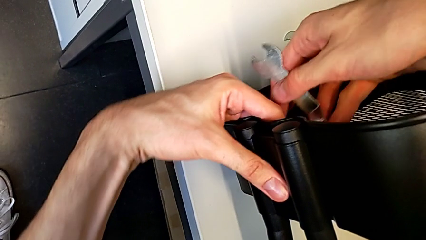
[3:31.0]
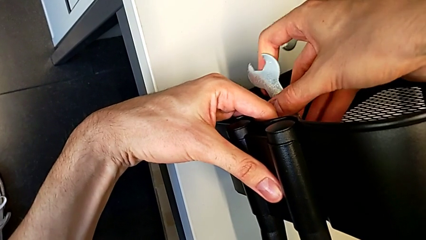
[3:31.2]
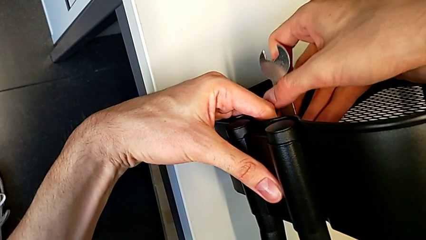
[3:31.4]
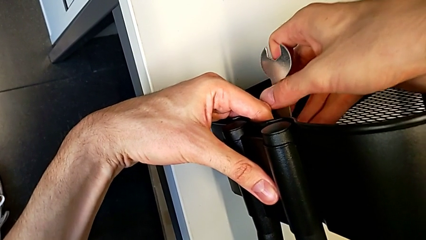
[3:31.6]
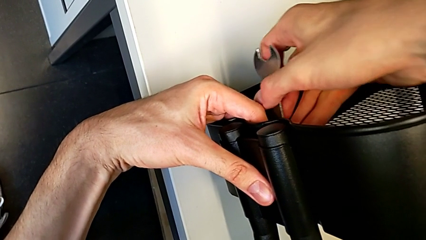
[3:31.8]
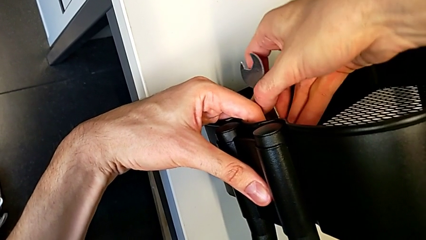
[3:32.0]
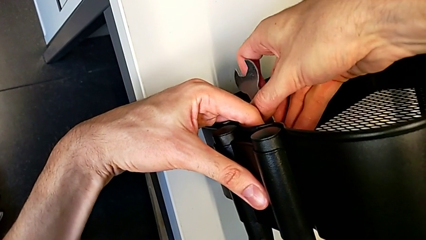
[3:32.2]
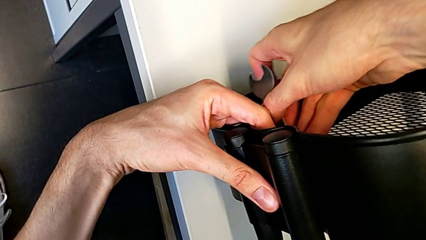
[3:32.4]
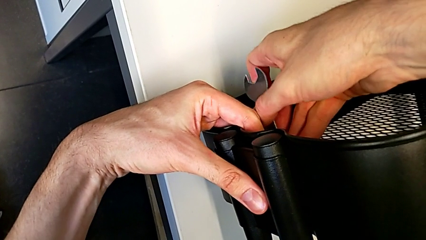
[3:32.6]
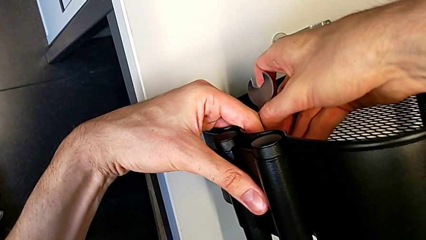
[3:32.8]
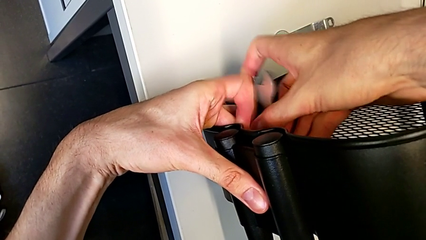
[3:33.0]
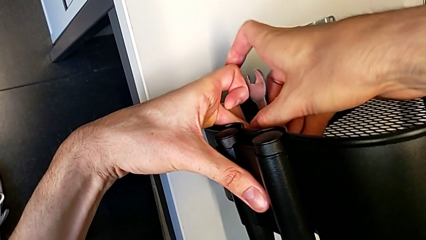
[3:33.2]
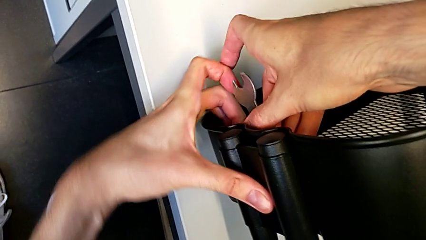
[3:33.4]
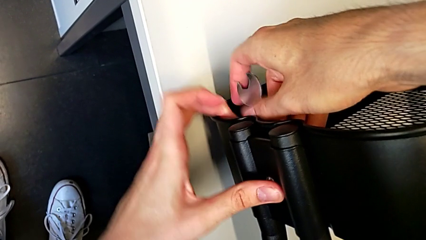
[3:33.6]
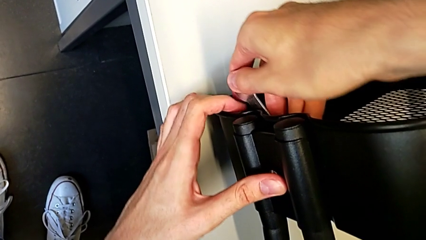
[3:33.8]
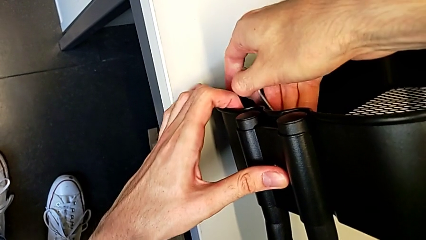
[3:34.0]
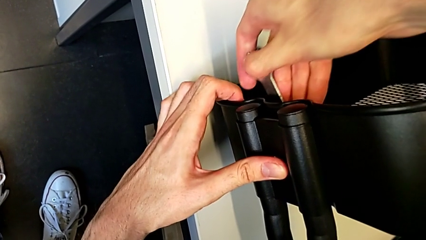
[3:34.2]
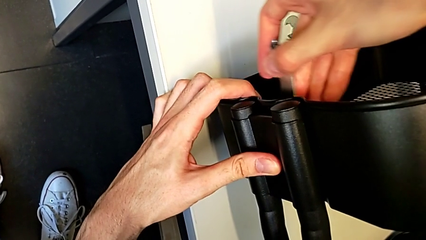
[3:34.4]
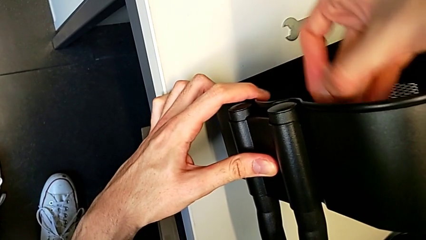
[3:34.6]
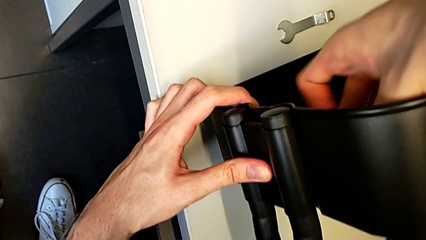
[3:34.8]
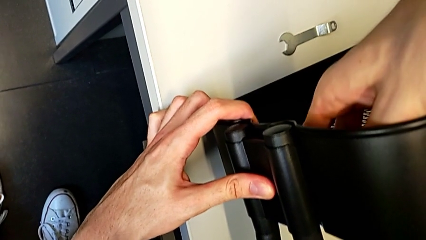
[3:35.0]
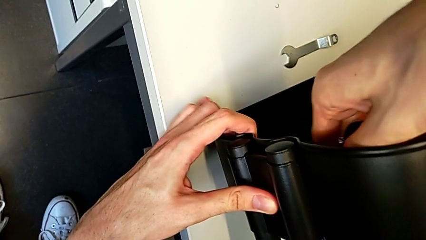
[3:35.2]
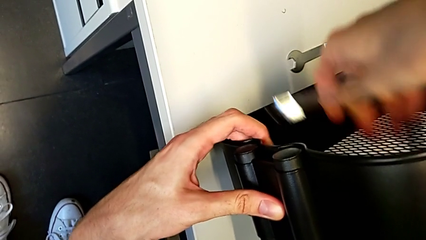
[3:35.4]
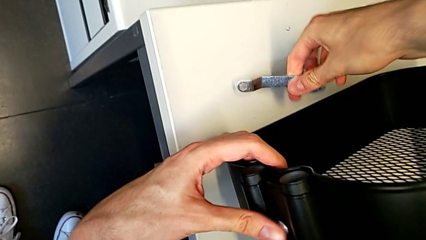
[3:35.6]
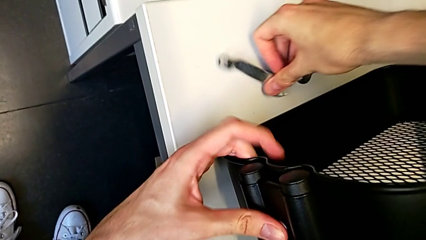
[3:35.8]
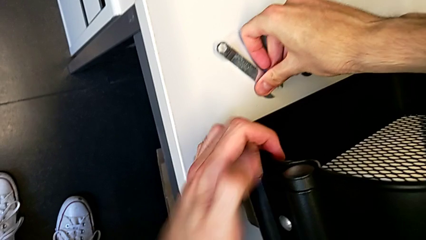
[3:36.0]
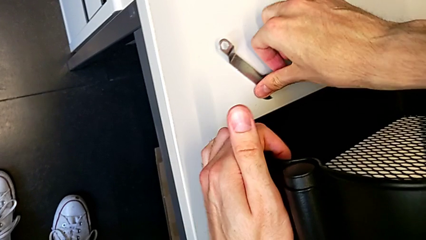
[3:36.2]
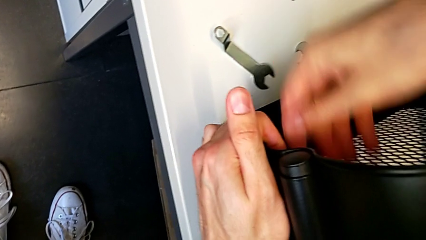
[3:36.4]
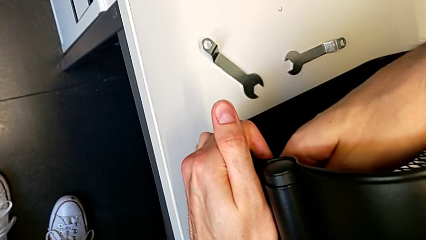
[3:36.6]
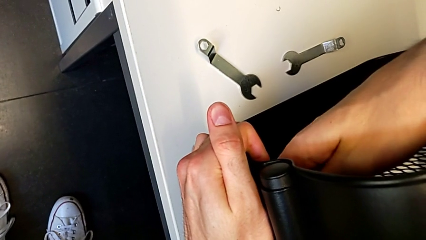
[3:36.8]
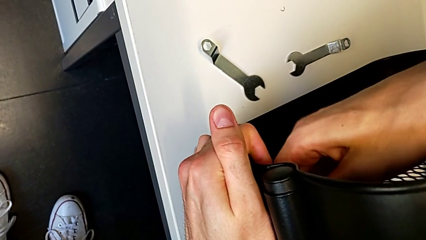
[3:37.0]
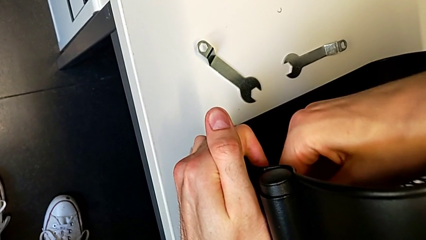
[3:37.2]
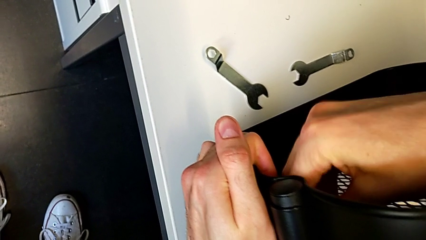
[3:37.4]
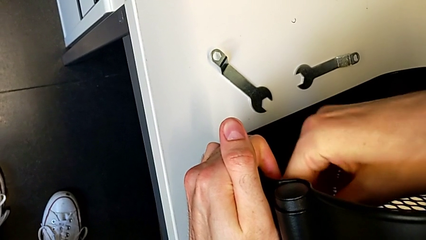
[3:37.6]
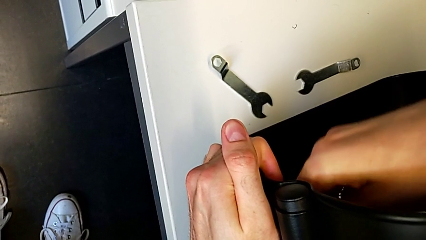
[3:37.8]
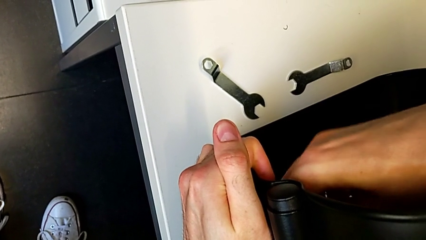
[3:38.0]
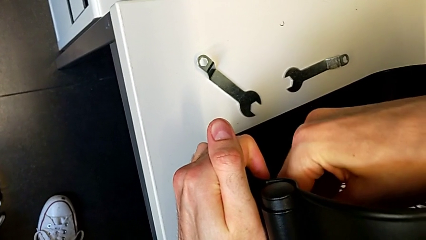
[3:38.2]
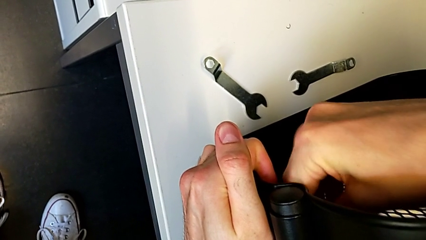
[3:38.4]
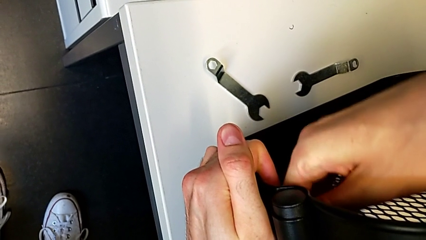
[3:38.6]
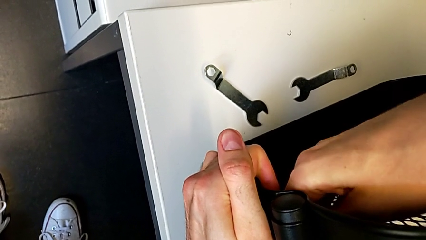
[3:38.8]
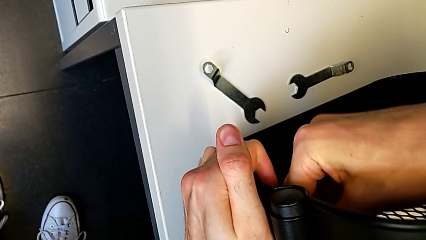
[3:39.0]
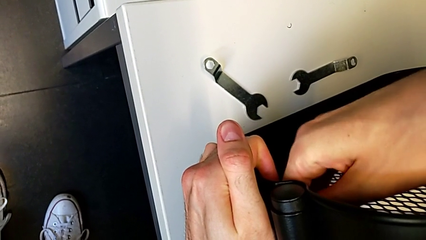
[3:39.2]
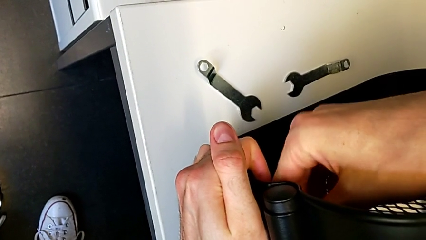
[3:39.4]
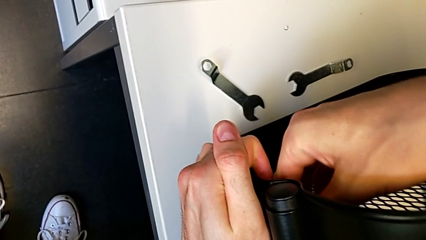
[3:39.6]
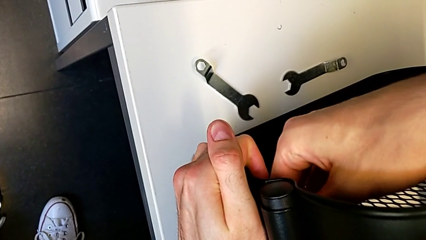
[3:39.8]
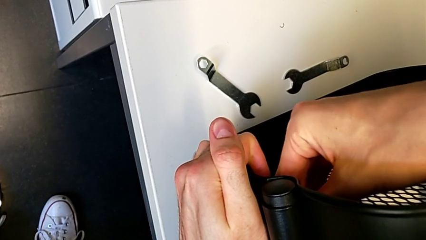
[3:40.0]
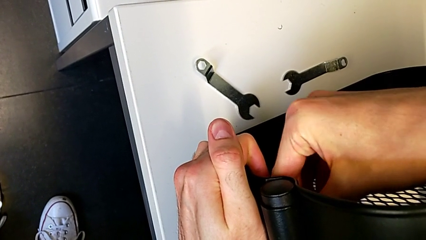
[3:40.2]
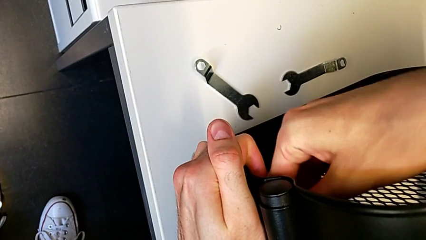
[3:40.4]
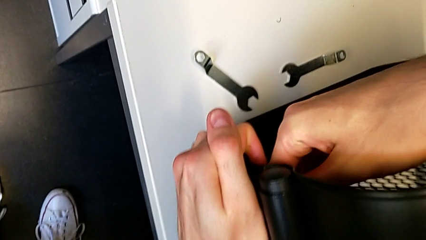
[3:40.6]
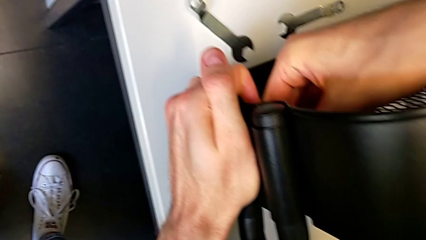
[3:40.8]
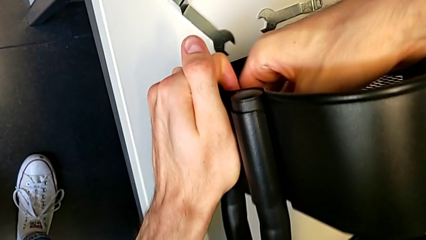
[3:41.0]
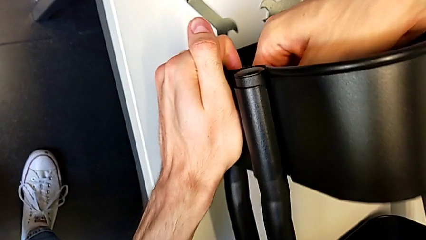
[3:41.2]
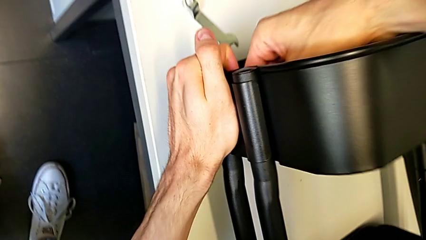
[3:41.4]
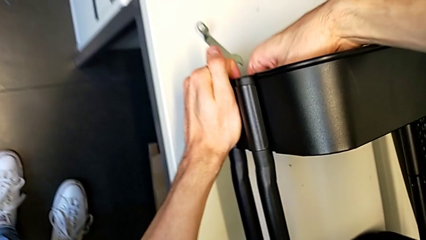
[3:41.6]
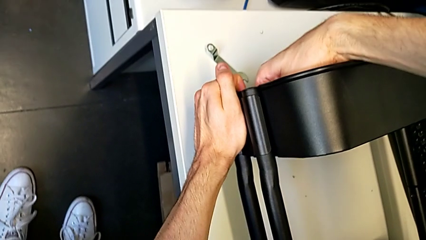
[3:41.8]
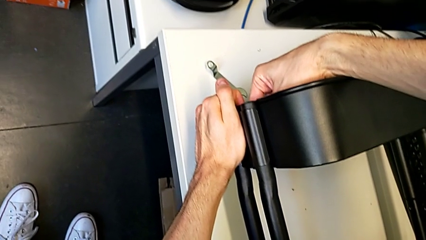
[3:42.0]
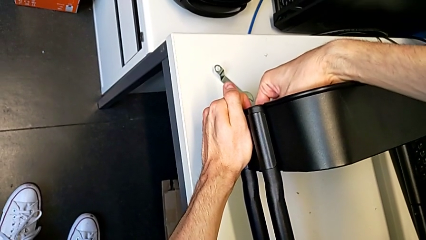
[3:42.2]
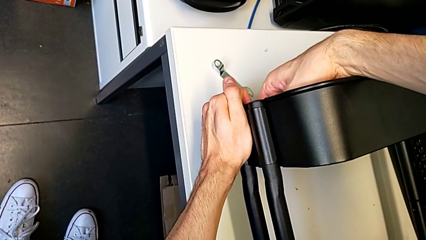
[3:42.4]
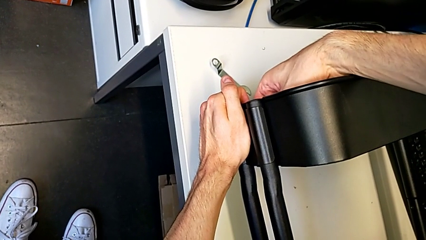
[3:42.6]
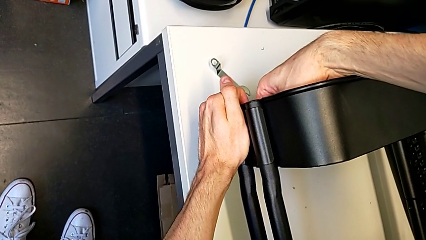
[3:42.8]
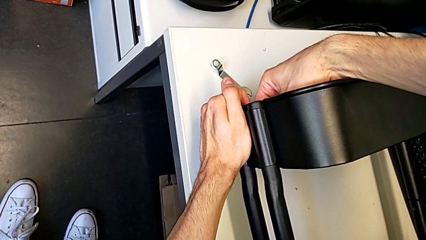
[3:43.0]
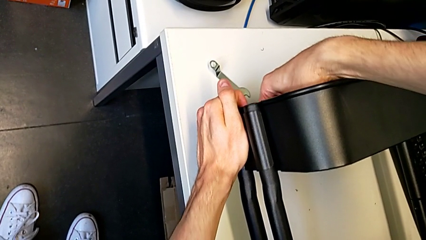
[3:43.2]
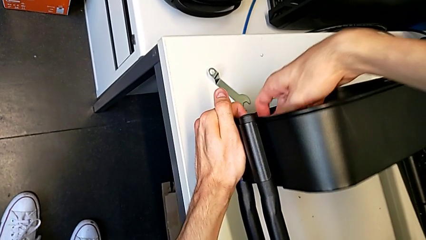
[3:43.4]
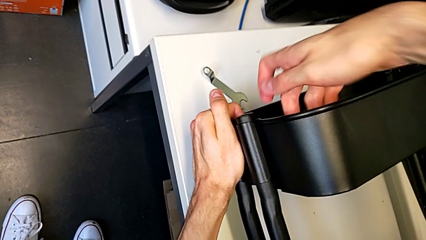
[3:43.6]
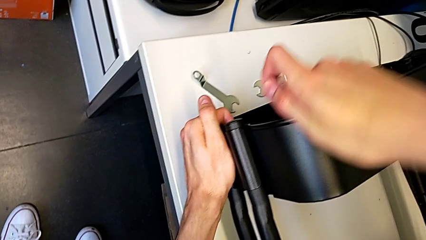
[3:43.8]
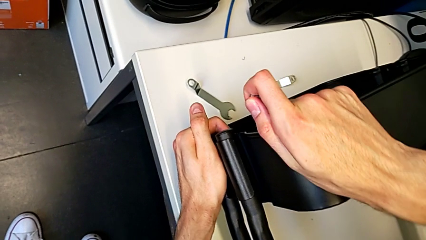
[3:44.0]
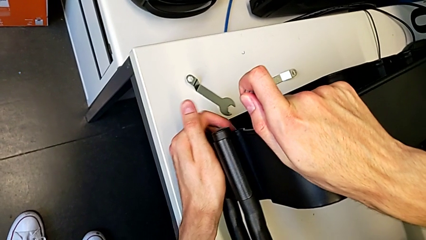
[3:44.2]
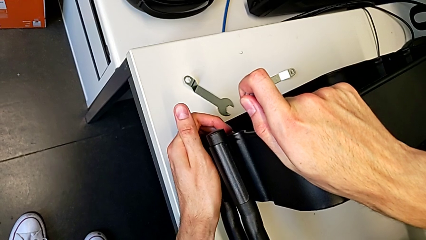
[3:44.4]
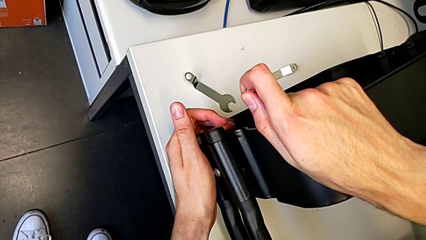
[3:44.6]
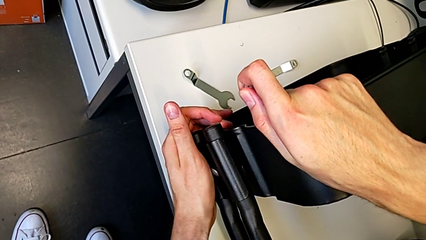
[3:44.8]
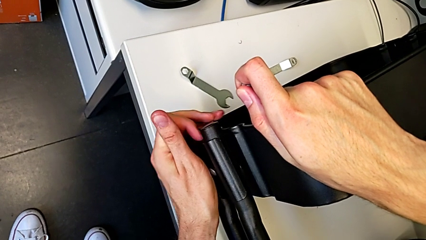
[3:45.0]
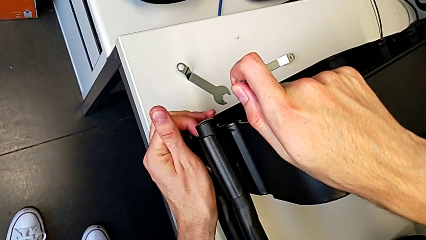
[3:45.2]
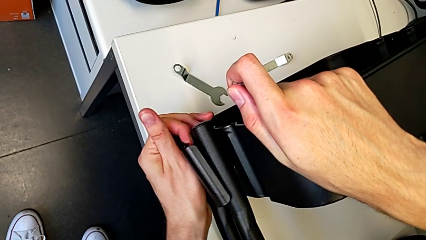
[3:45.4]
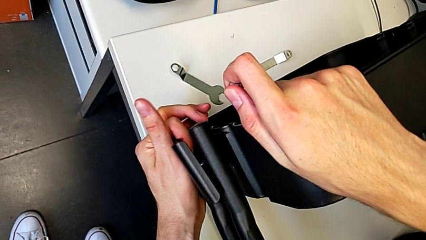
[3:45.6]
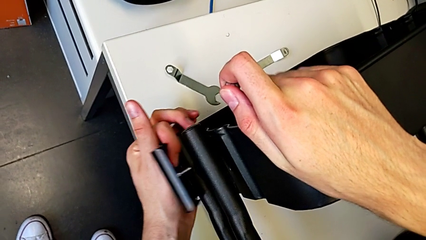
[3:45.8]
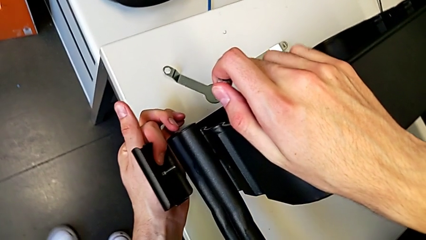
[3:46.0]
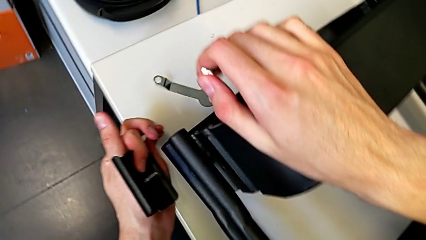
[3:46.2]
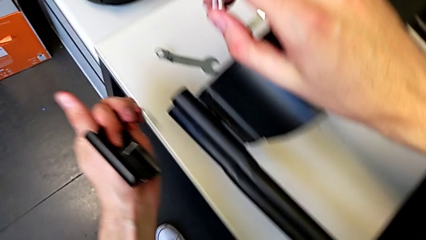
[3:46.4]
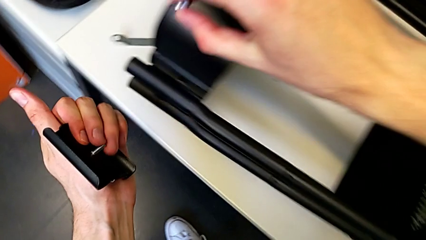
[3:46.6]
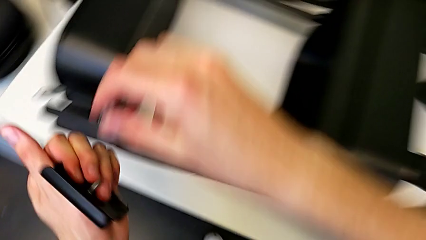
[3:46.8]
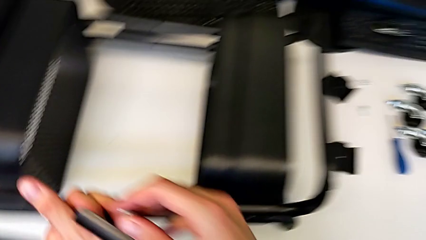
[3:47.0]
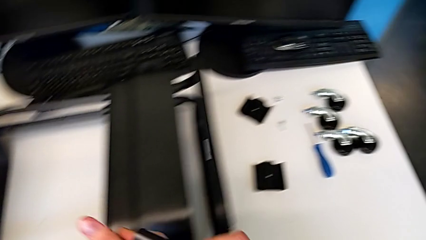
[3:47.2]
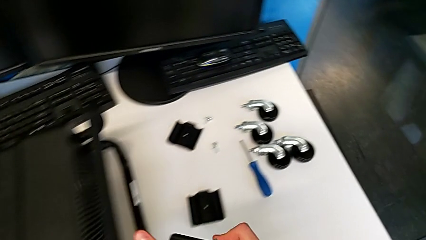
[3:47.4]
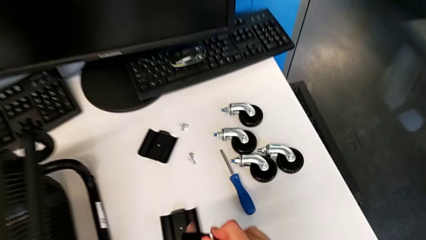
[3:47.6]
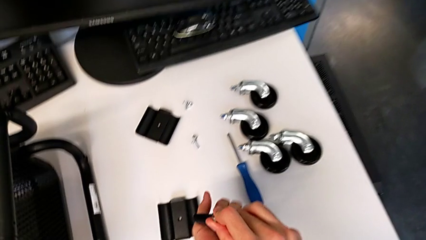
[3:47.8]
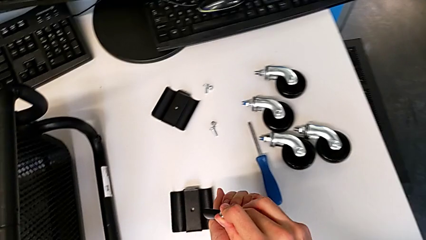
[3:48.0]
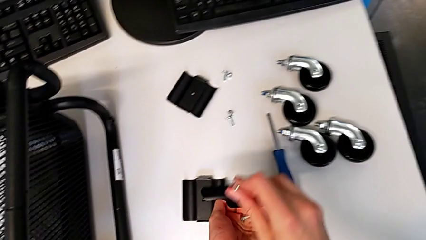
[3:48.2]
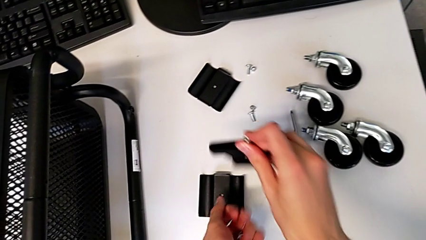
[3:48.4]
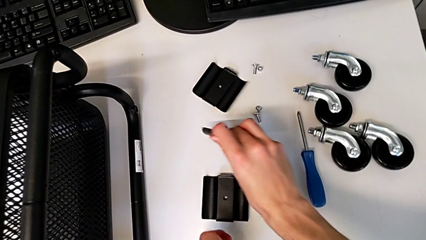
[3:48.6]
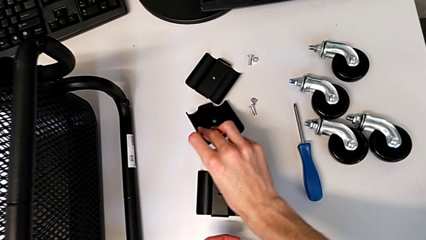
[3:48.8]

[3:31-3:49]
The camera wearer is disassembling the upper grid tray. They insert the hexagonal wrench, unscrew the hexagon cap nut, withdraw the hexagonal wrench, place it, unscrew the hexagon cap nut, disassemble it, disassemble the bracket and place it.
